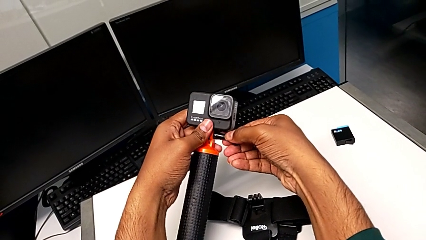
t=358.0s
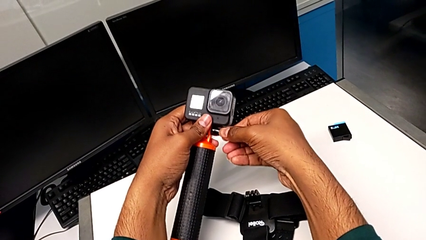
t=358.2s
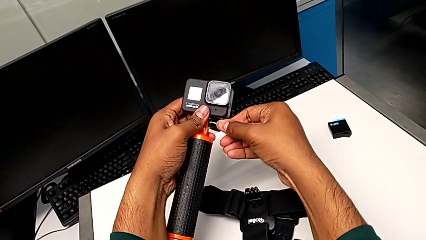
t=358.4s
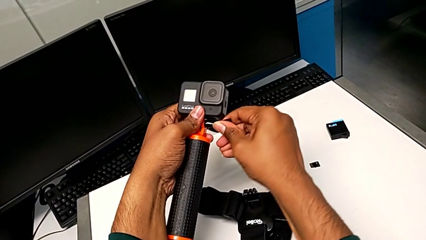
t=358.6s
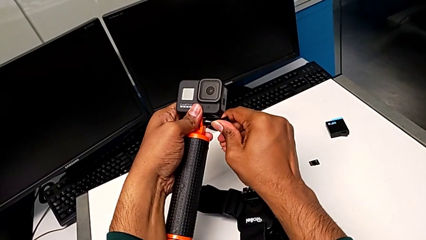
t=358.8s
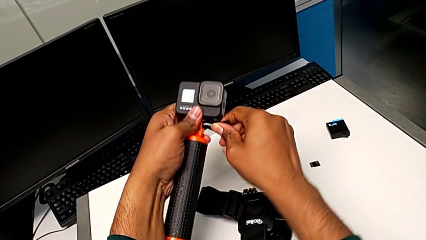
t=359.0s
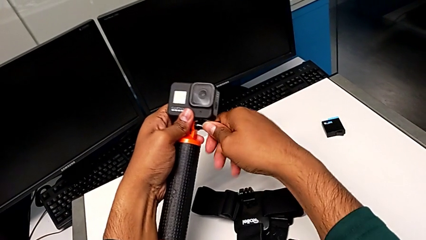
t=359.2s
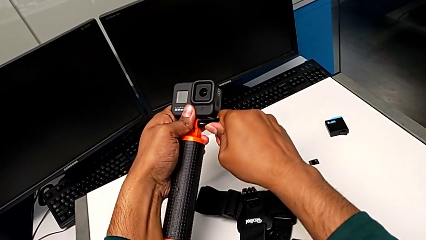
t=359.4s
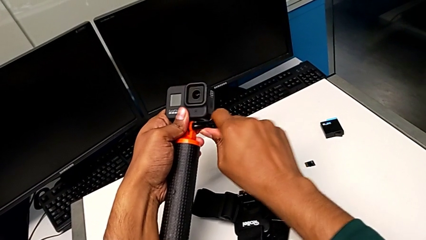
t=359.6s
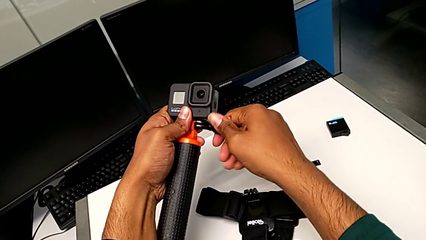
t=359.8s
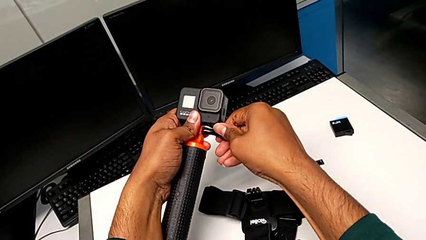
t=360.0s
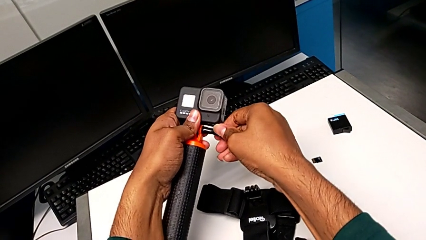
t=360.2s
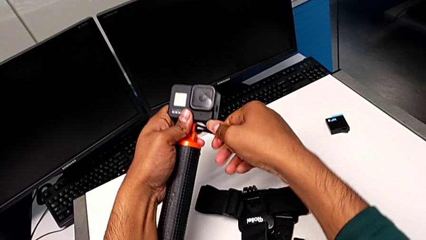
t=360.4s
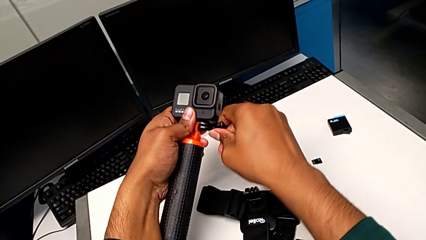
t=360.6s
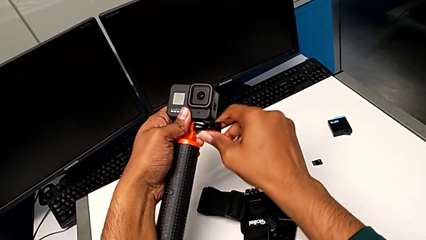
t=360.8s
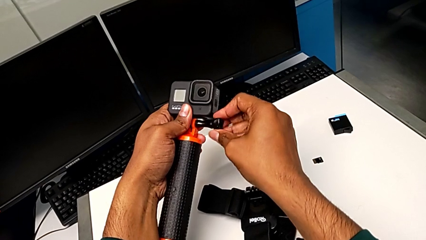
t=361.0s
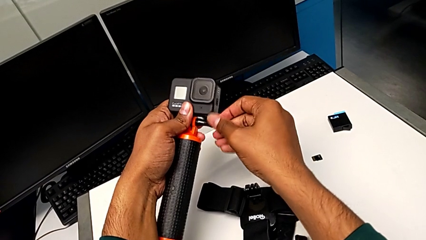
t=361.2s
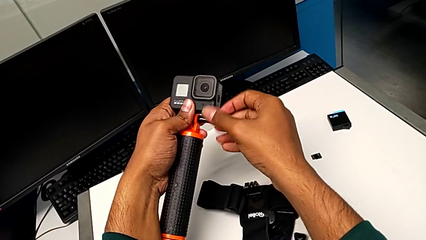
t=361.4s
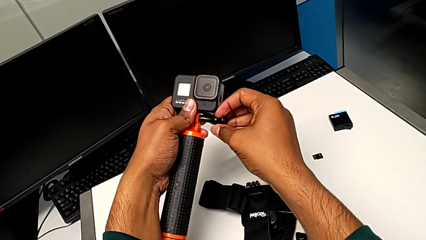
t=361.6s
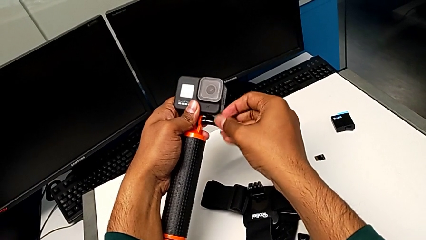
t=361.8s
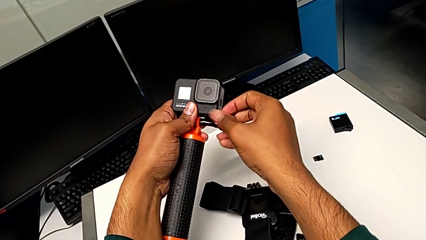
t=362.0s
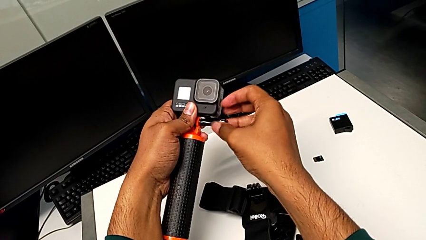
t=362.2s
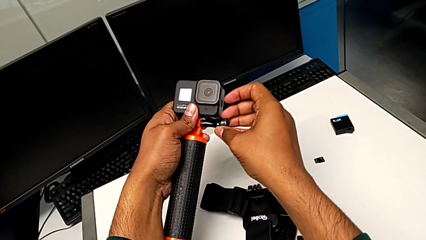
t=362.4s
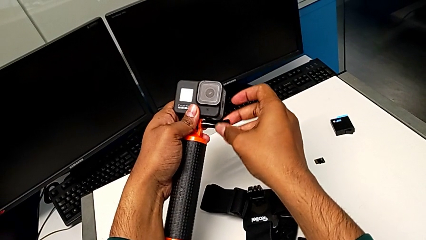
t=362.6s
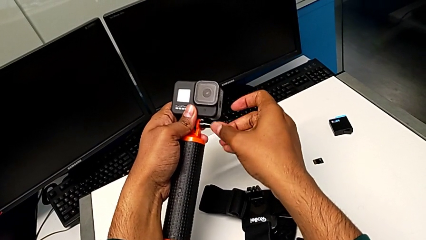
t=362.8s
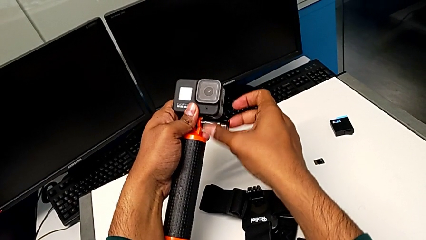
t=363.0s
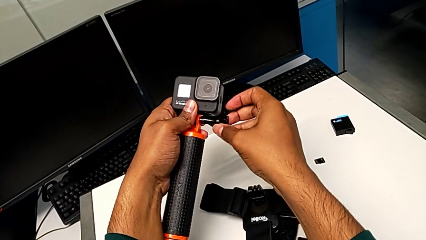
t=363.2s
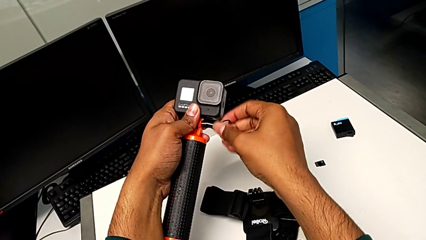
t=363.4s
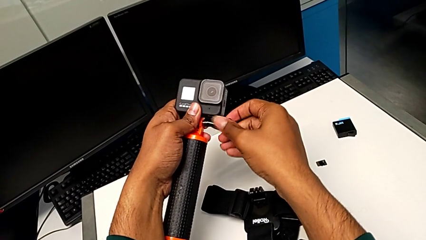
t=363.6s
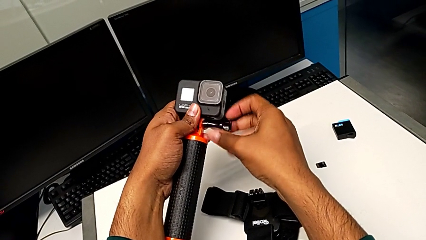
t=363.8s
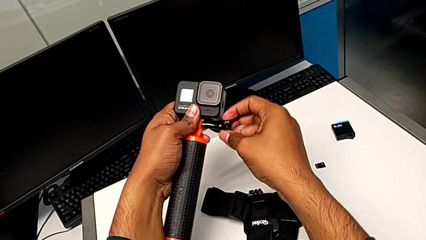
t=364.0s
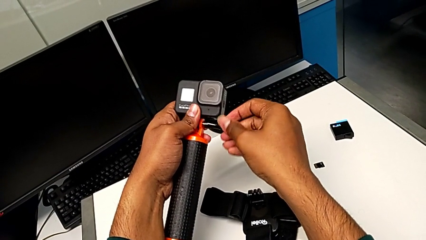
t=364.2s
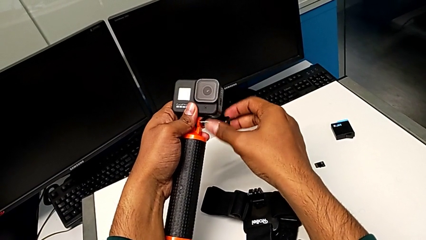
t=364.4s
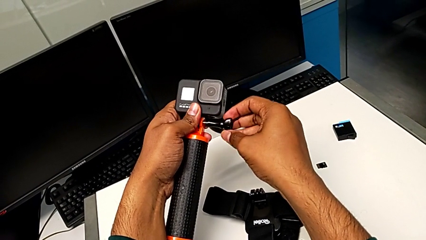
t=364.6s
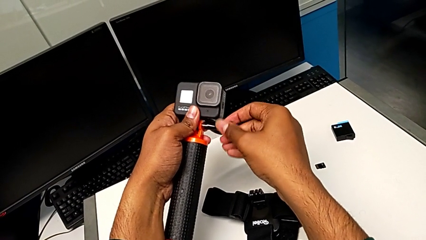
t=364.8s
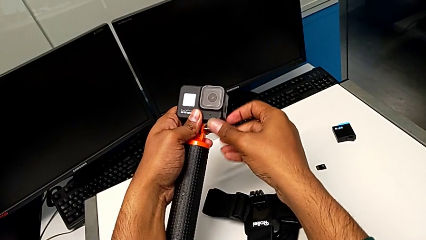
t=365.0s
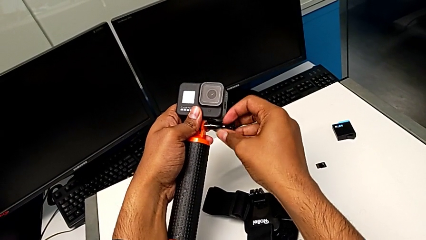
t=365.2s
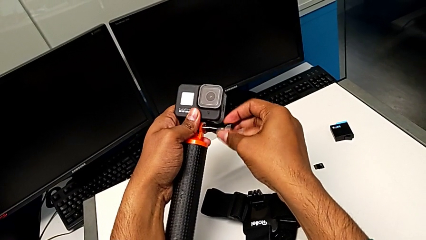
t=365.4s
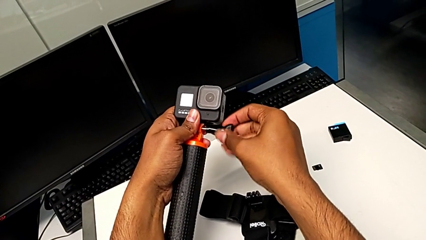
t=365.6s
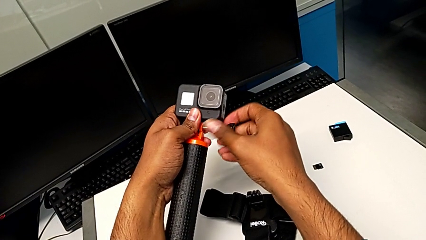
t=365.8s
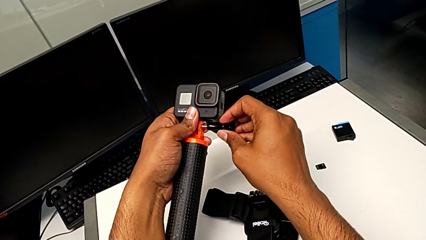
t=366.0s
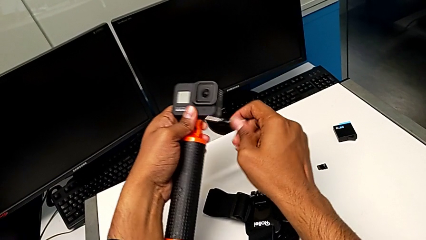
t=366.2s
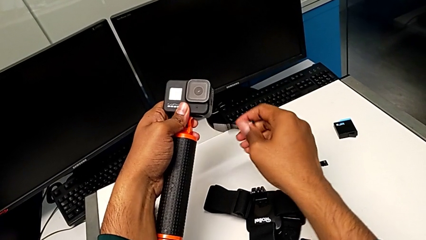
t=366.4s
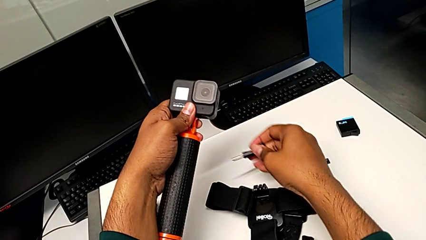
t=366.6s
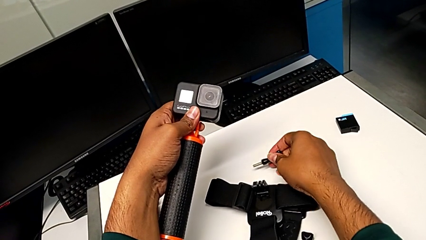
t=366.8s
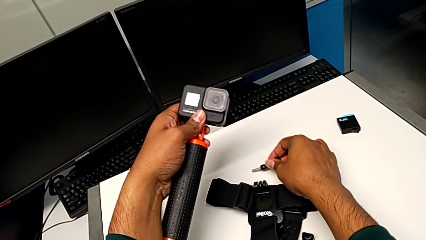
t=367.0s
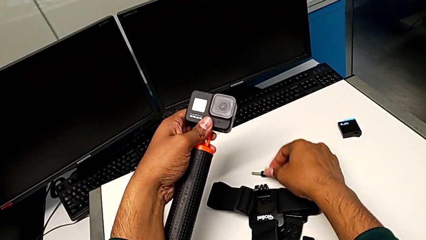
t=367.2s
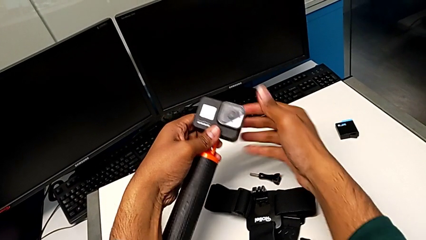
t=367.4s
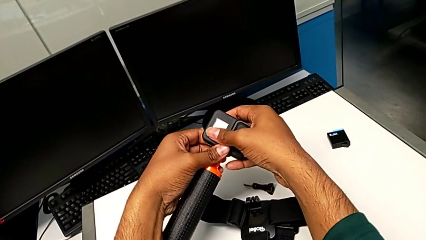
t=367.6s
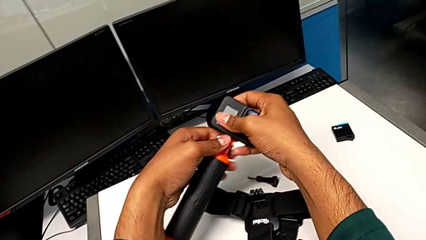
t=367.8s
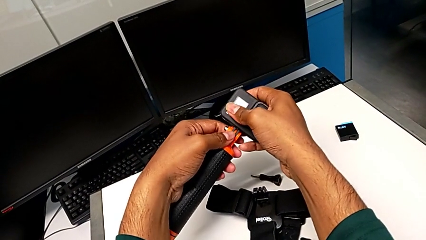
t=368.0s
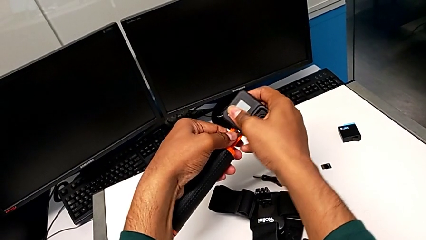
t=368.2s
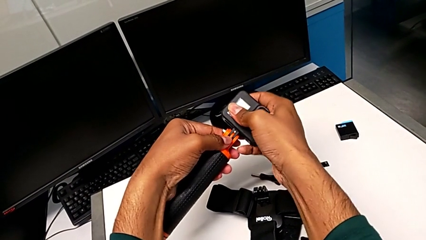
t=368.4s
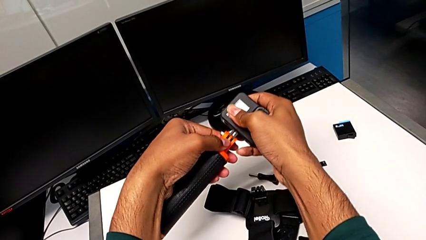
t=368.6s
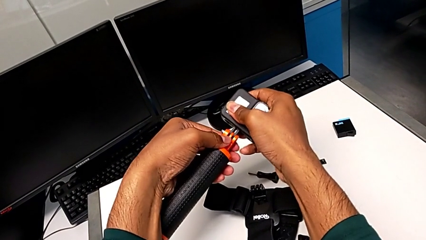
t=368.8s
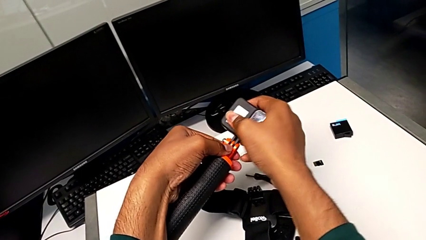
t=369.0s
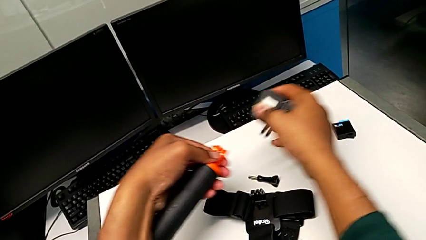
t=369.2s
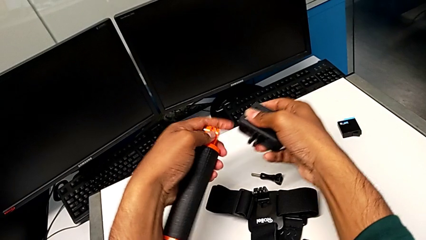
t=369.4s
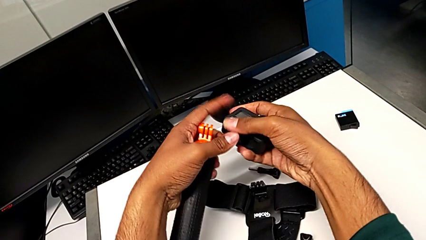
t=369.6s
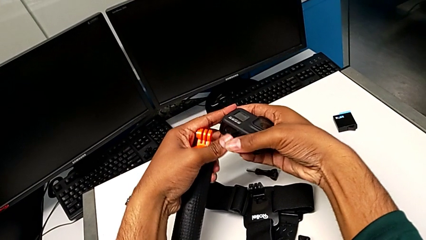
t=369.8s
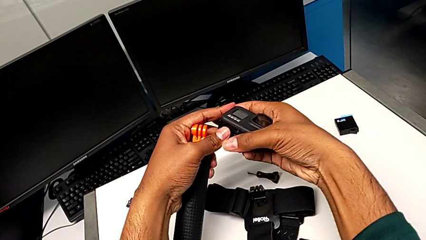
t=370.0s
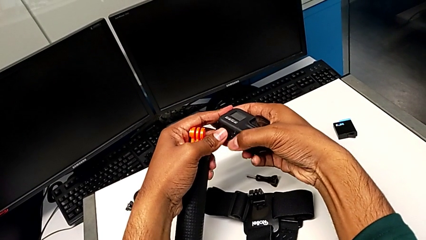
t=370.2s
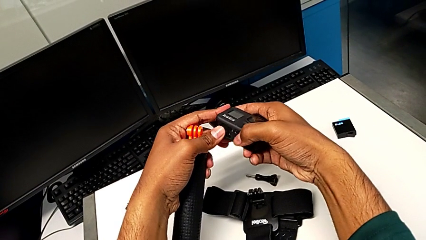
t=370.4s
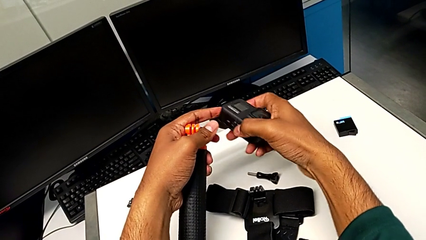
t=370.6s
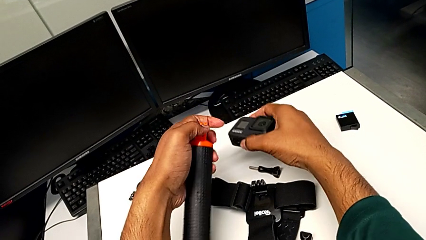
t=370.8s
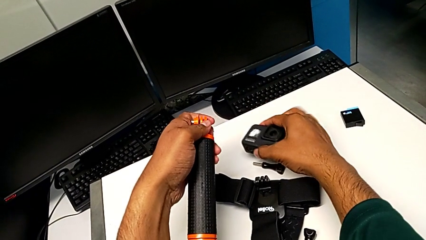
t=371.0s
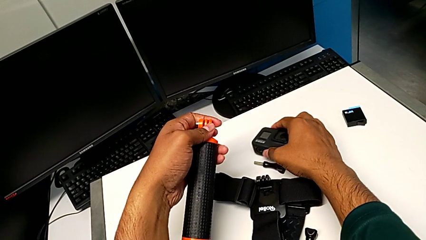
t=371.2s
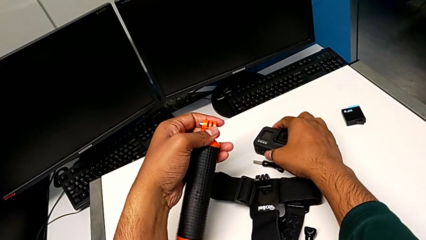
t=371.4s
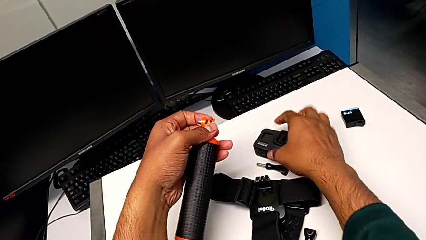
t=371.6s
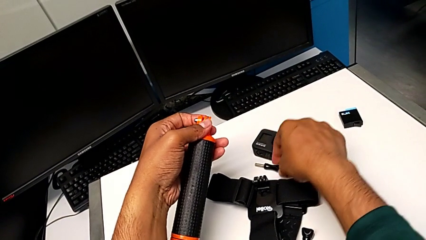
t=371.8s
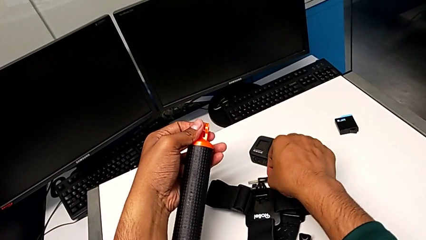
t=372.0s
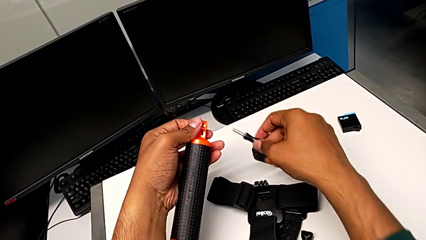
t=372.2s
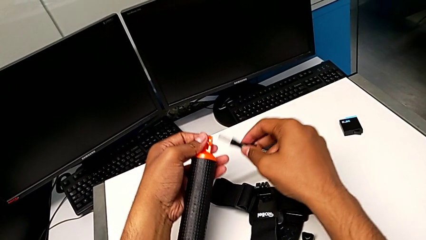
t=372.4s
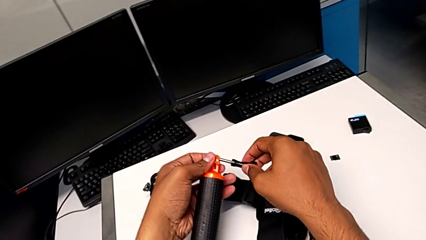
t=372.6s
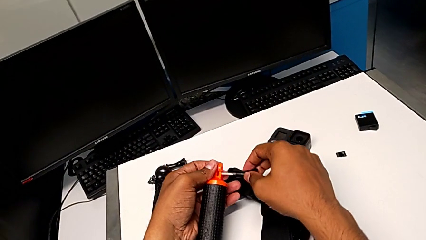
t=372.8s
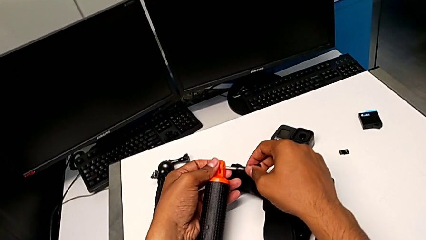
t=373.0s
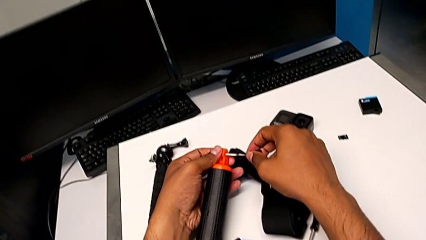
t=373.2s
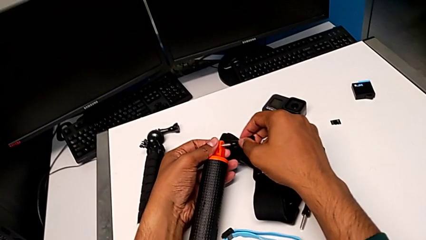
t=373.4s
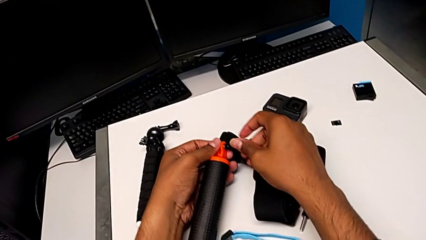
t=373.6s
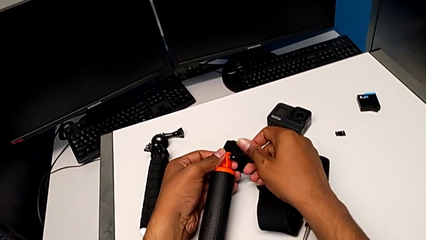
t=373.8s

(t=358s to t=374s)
The camera wearer is removing the GoPro from the handheld grip. They unscrew the screw twice, withdraw it, drop it, disassemble the GoPro, drop it and grab the screw.
